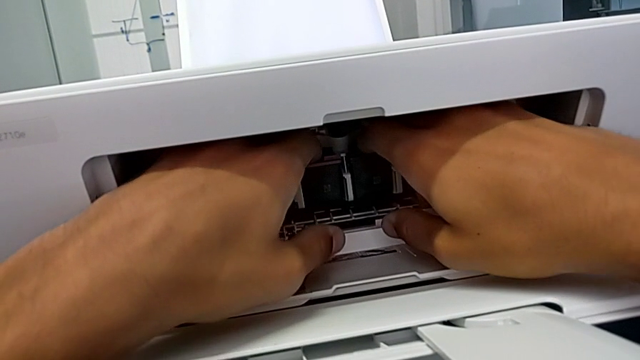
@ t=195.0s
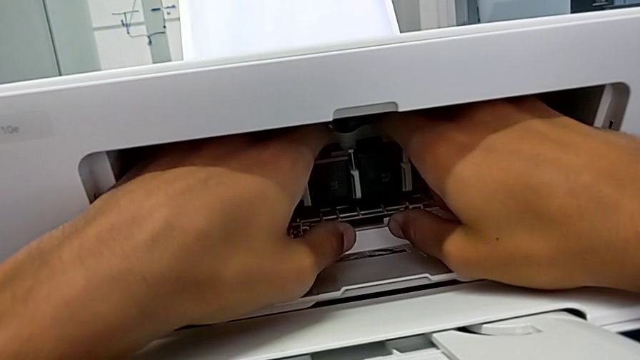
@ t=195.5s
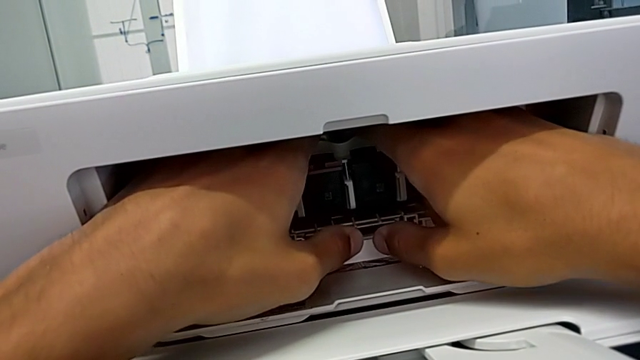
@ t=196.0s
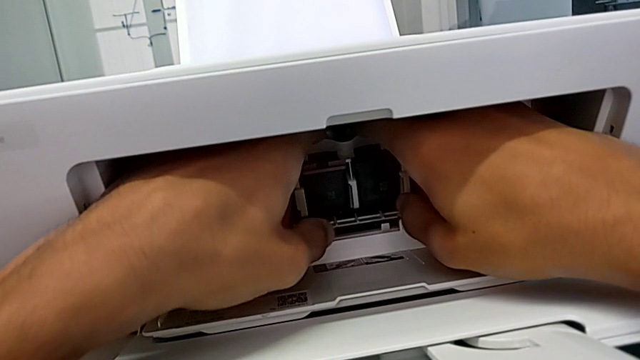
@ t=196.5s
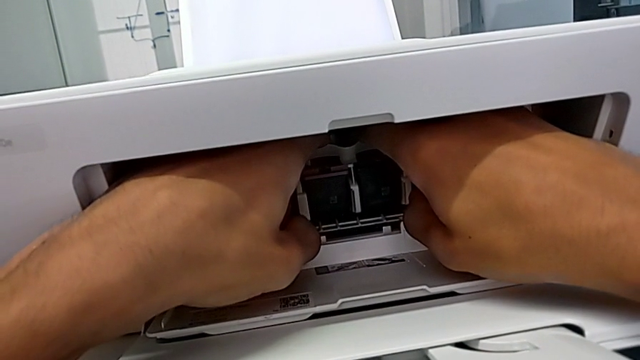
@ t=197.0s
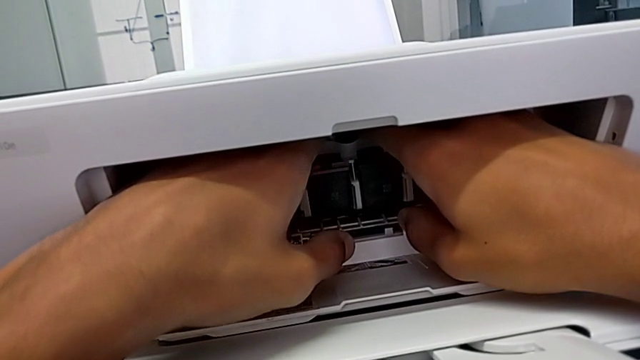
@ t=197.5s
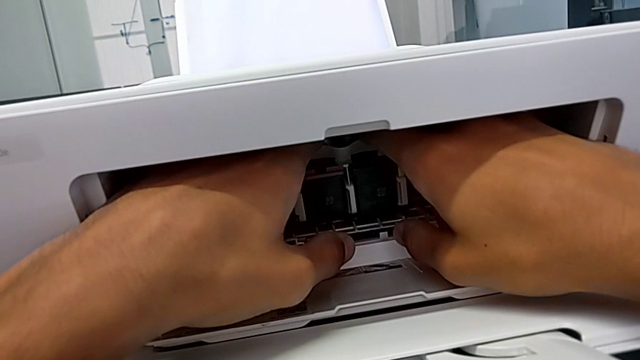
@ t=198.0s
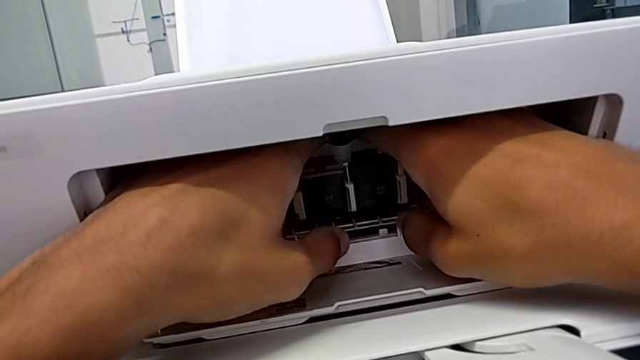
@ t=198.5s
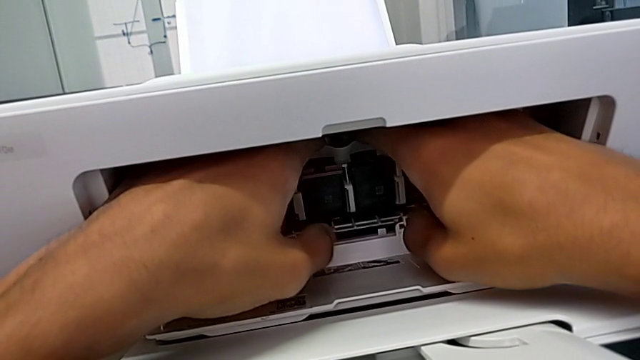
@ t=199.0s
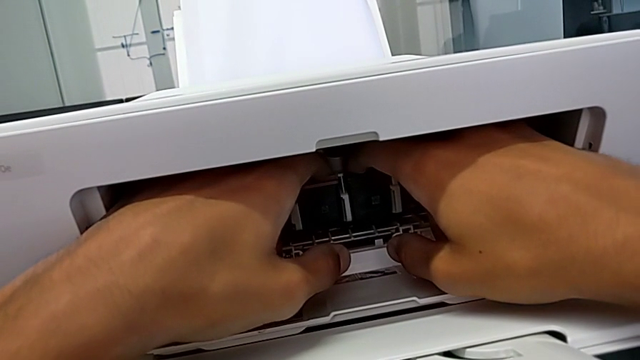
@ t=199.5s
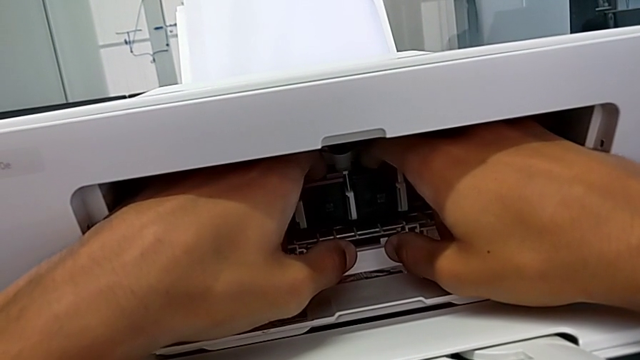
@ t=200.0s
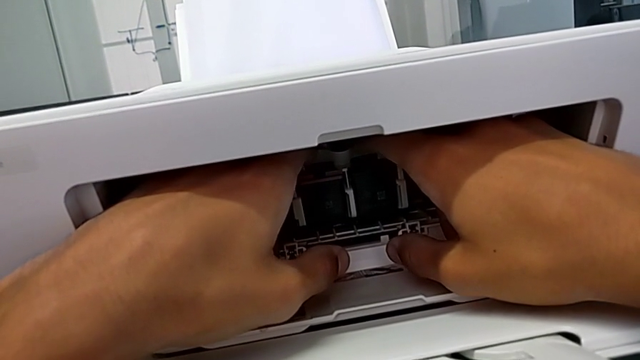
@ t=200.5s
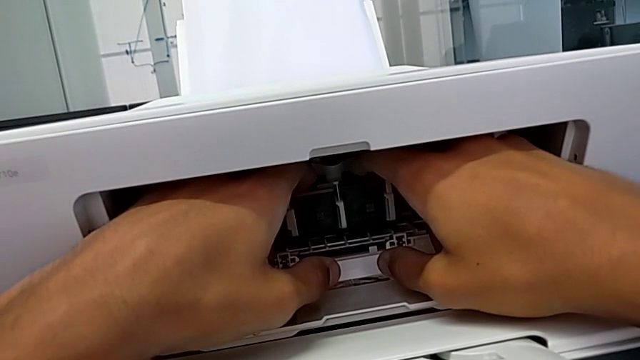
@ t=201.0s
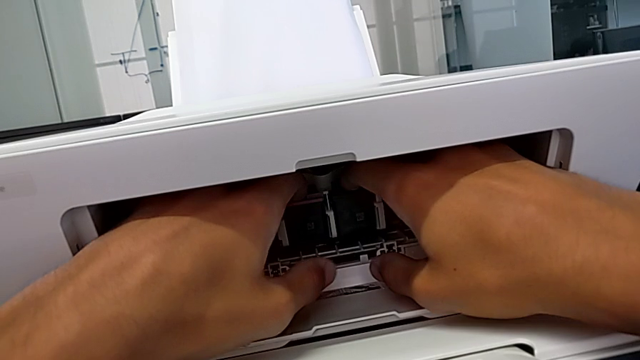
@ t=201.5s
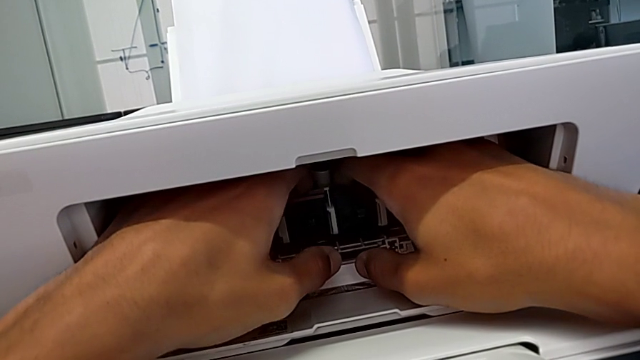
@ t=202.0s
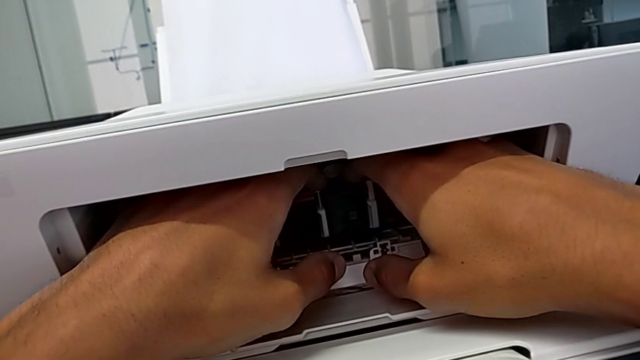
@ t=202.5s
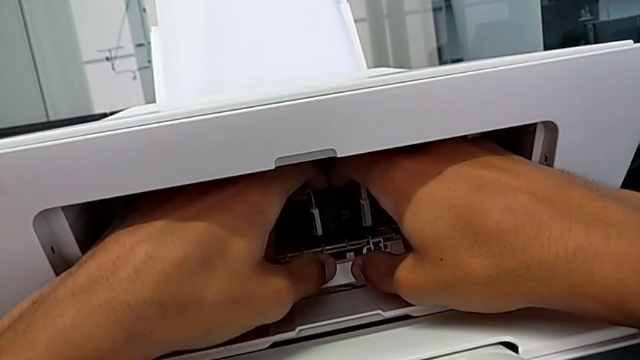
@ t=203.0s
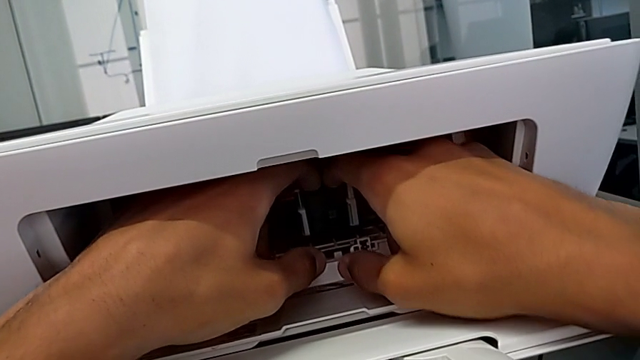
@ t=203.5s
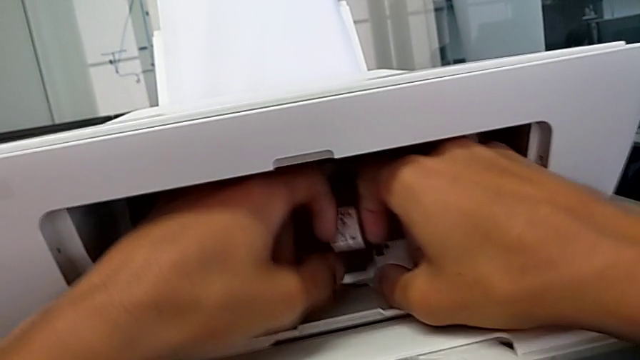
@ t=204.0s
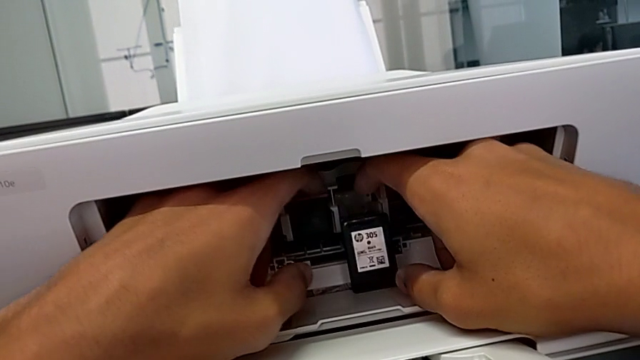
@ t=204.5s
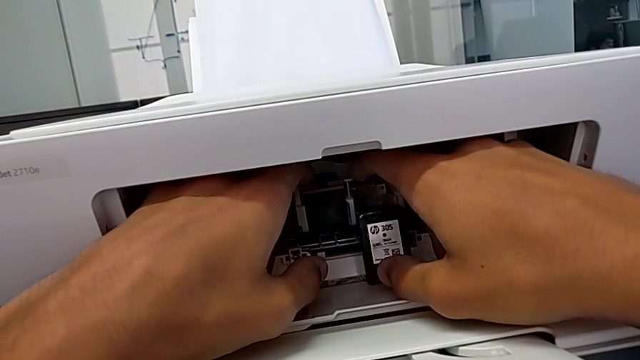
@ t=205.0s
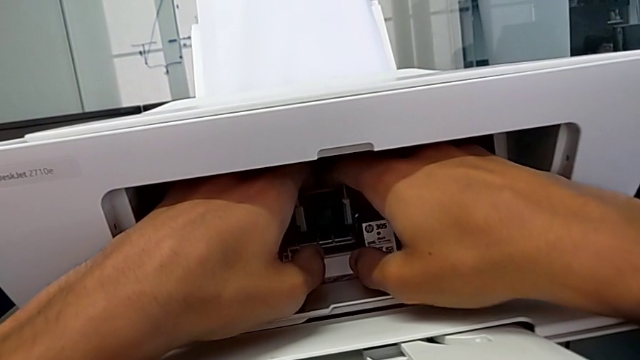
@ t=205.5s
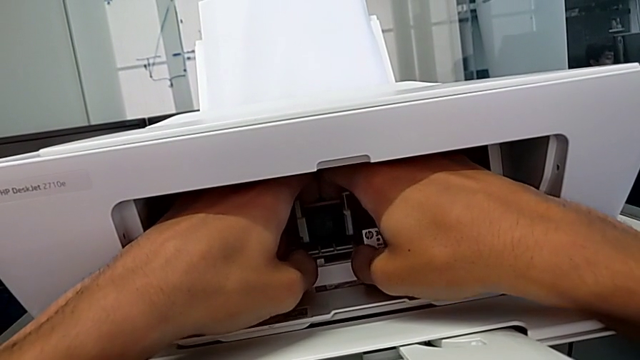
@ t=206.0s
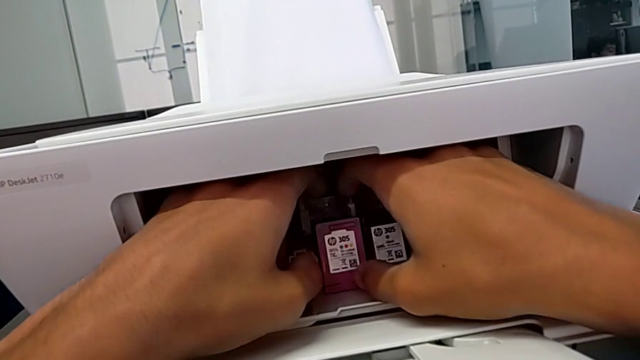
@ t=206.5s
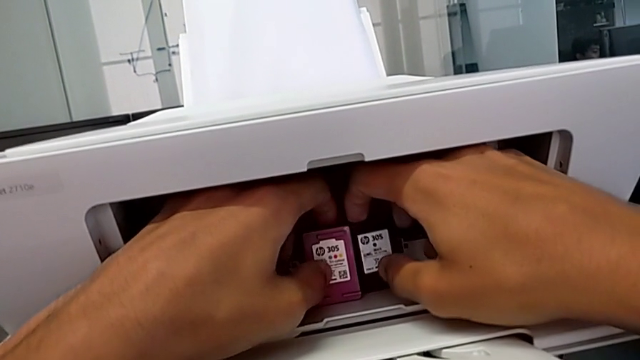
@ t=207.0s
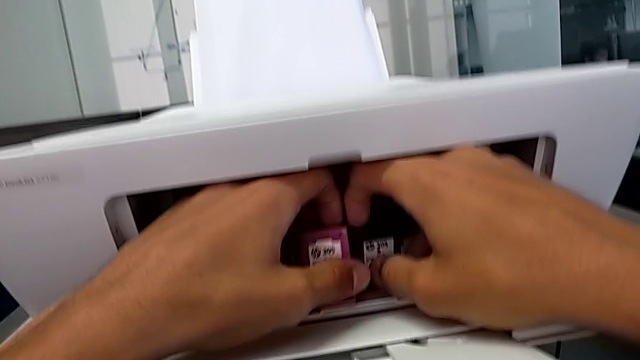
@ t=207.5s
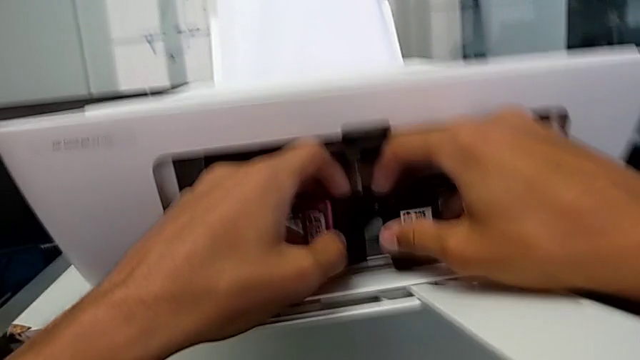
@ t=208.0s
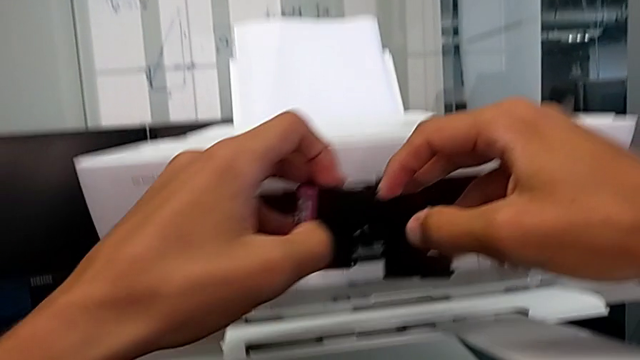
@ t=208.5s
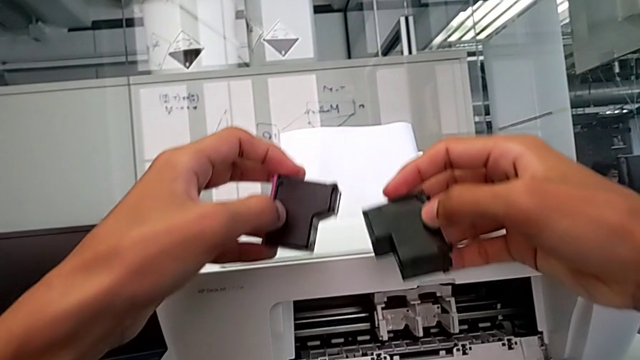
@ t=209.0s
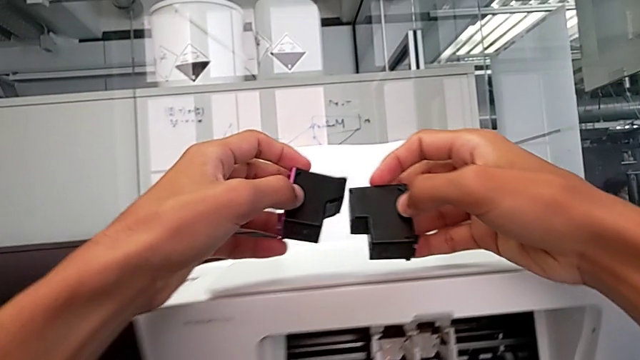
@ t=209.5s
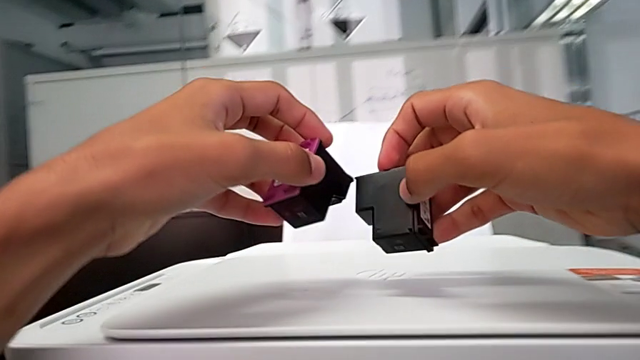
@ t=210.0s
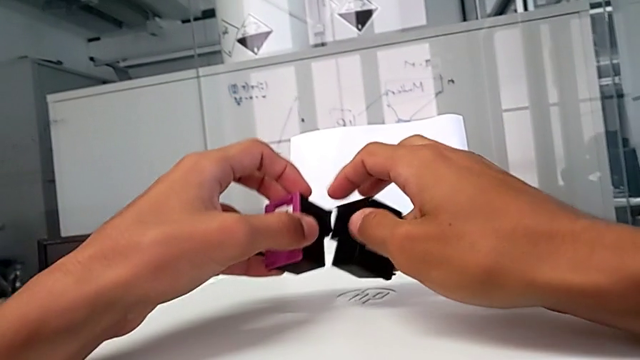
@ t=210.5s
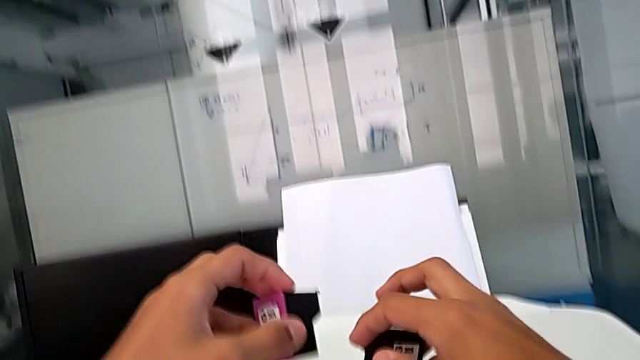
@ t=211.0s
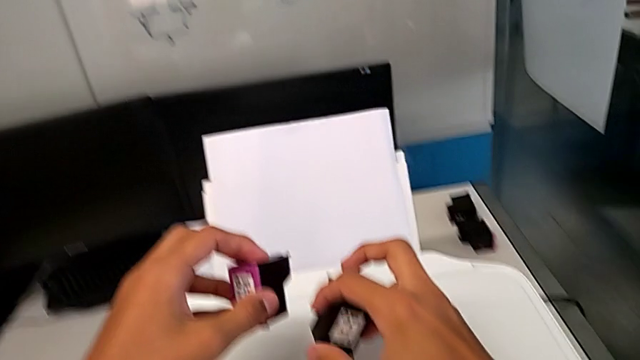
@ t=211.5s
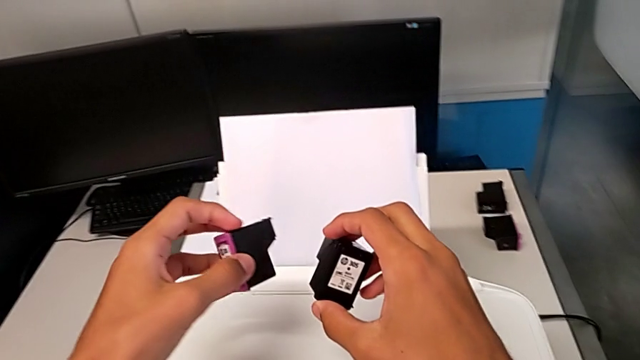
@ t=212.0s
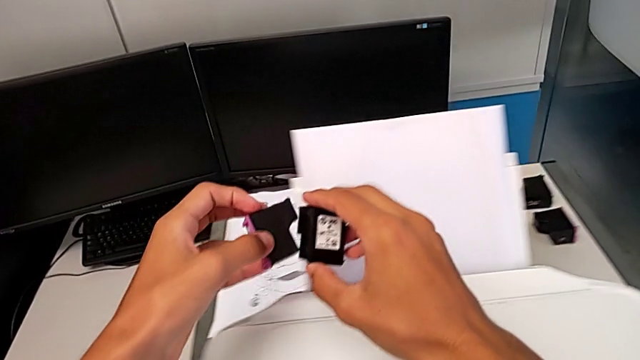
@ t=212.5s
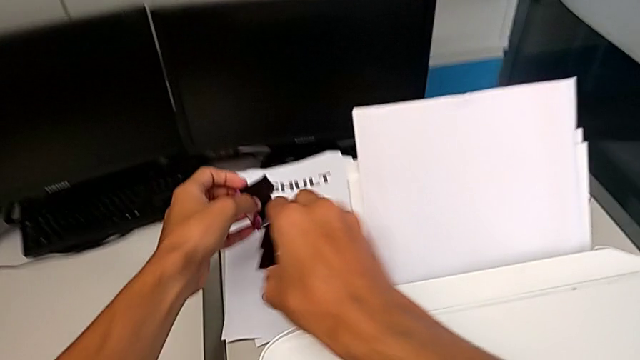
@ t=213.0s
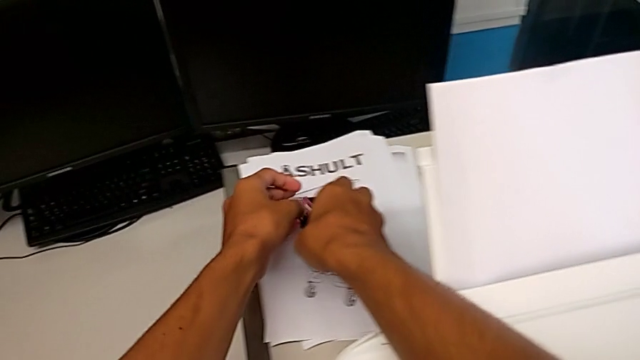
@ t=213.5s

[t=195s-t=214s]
The camera wearer is withdrawing the ink cartridges from the printer. They push the old ink cartridge twice, withdraw the old black ink cartridge, withdraw the old ink cartridge, grab it, lift it and place it.

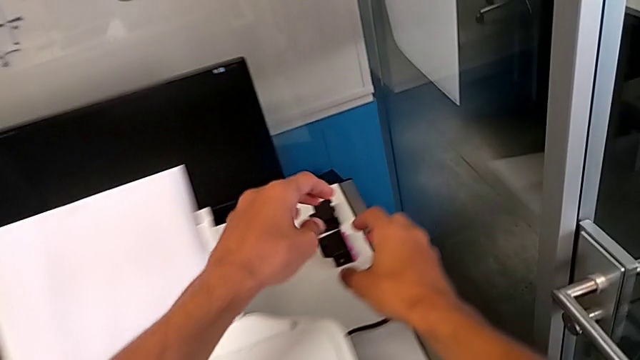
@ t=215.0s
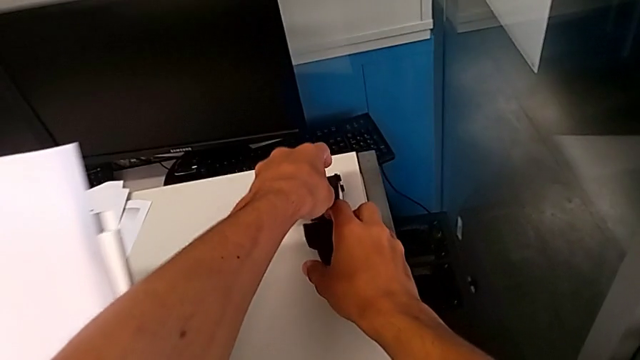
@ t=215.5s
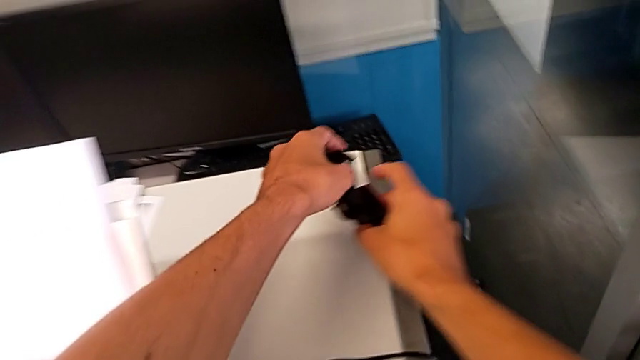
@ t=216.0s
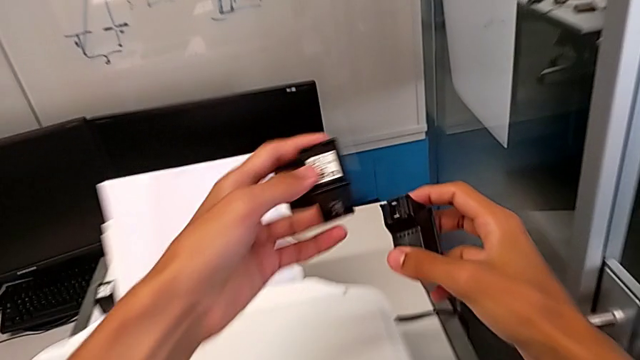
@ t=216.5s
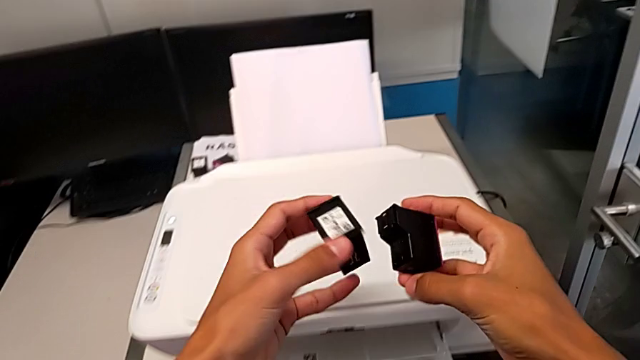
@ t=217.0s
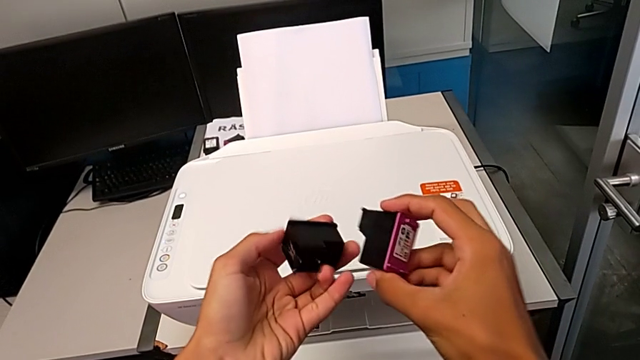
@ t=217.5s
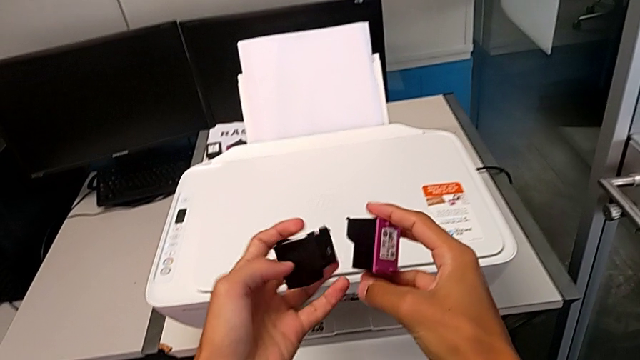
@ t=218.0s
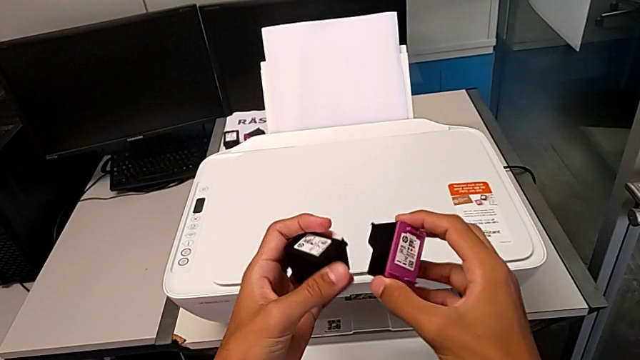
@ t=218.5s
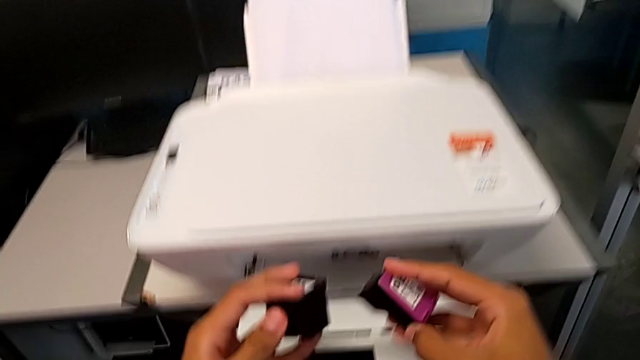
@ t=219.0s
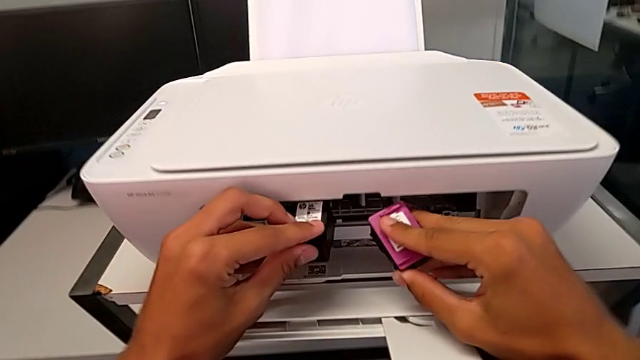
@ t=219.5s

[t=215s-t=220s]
The camera wearer is inserting the new ink cartridges into the printer. They grab the new ink cartridge, lift it and begin to wrongly place it, placing the ink cartridges in the wrong slots.
